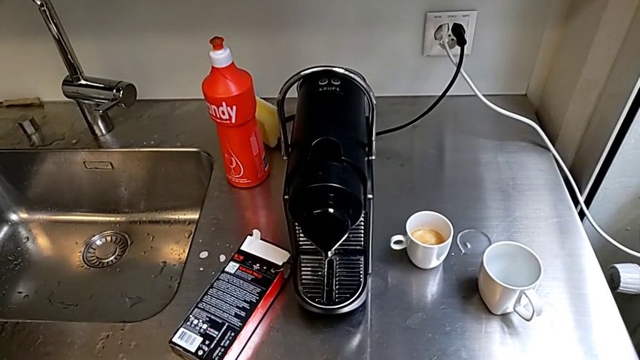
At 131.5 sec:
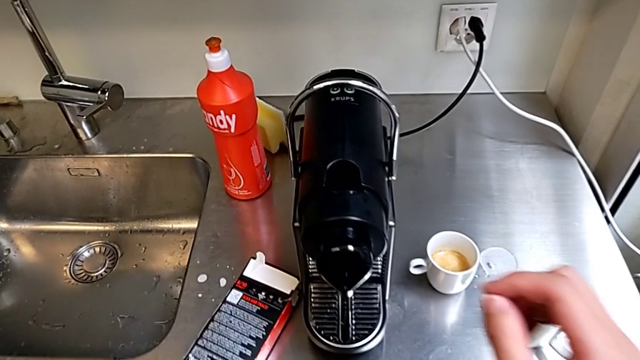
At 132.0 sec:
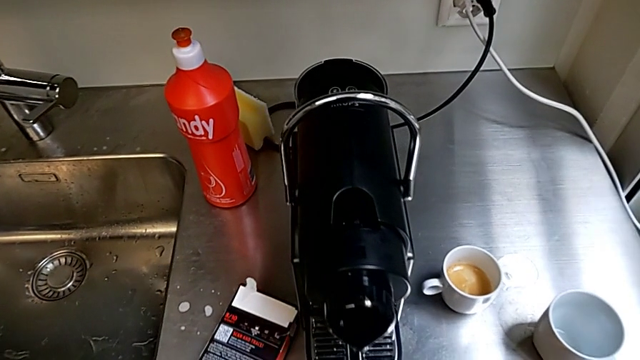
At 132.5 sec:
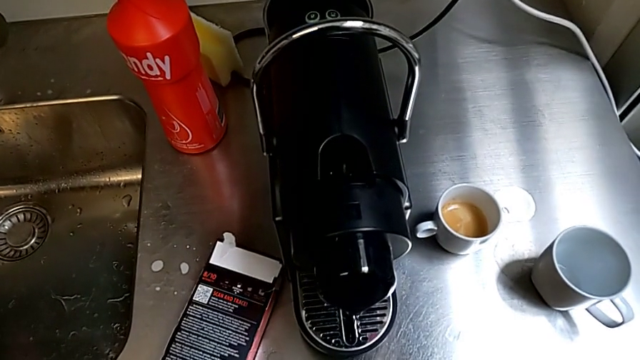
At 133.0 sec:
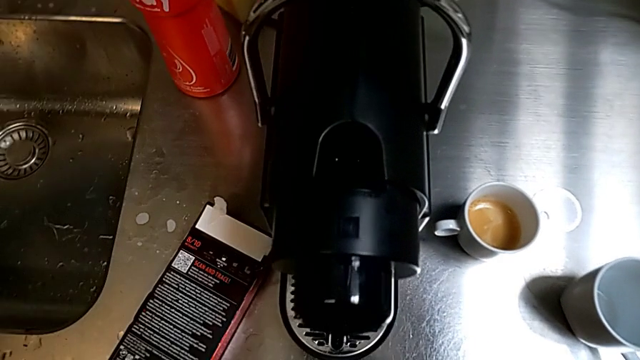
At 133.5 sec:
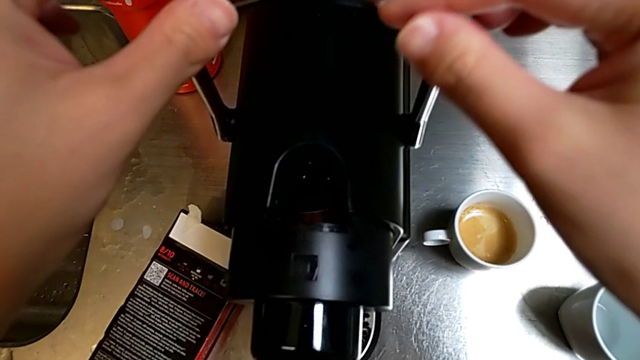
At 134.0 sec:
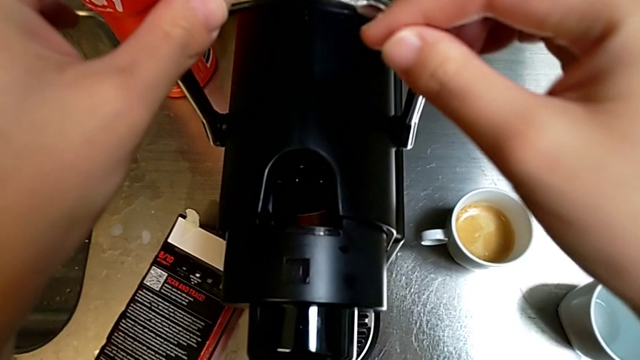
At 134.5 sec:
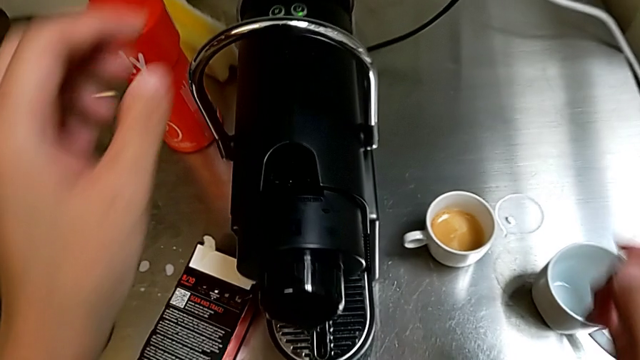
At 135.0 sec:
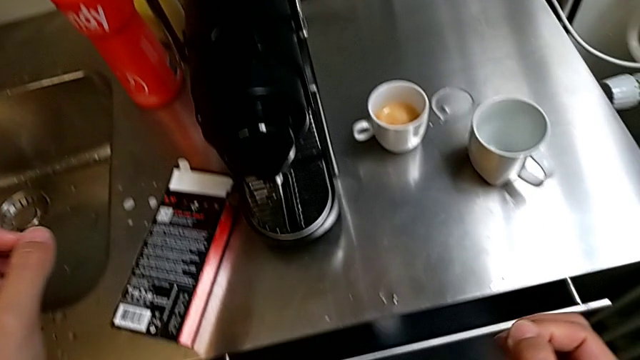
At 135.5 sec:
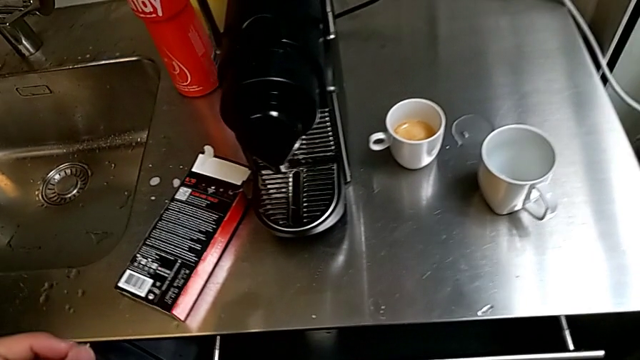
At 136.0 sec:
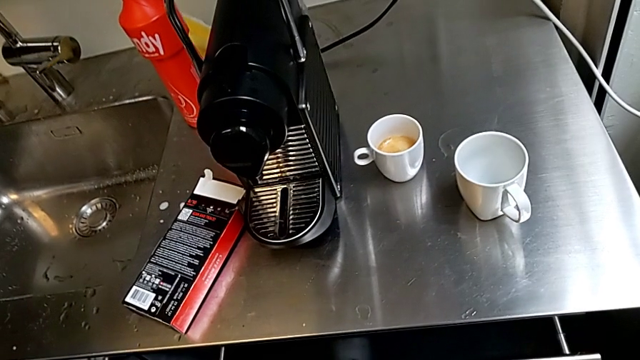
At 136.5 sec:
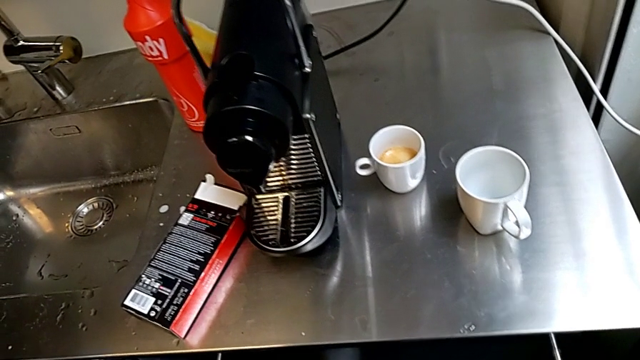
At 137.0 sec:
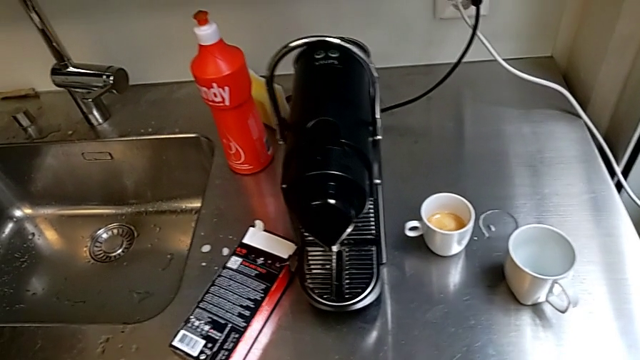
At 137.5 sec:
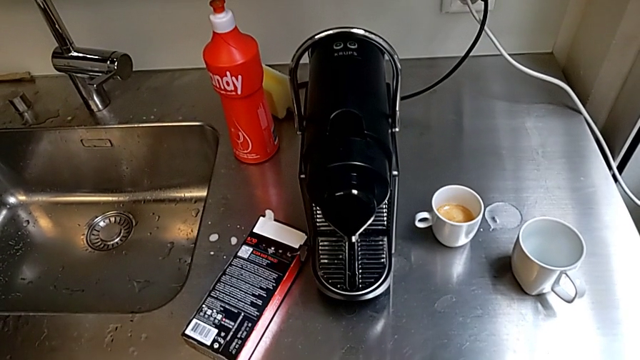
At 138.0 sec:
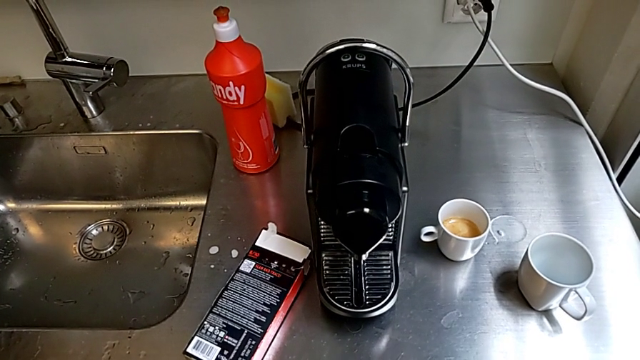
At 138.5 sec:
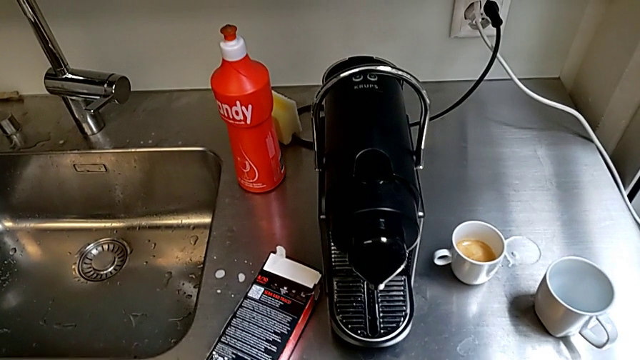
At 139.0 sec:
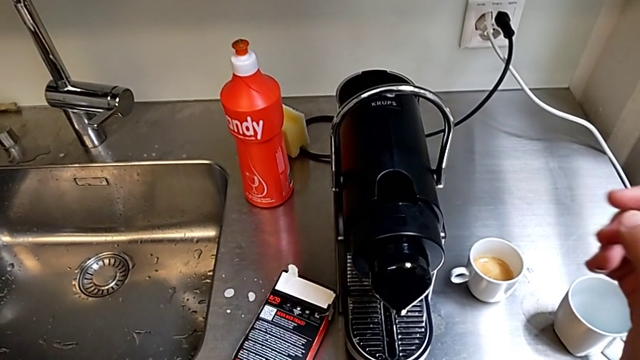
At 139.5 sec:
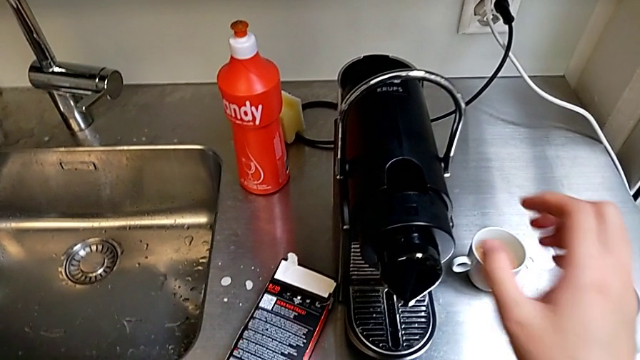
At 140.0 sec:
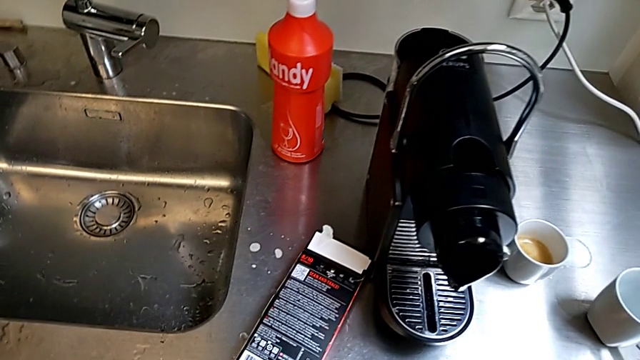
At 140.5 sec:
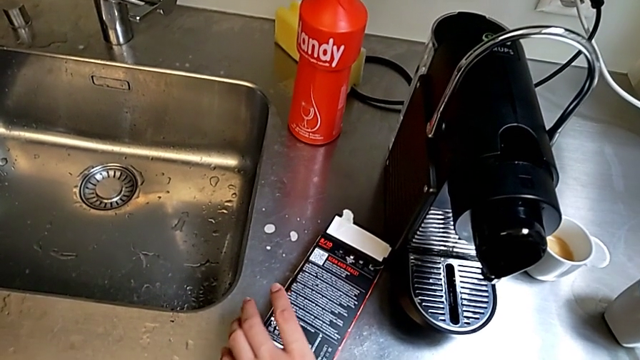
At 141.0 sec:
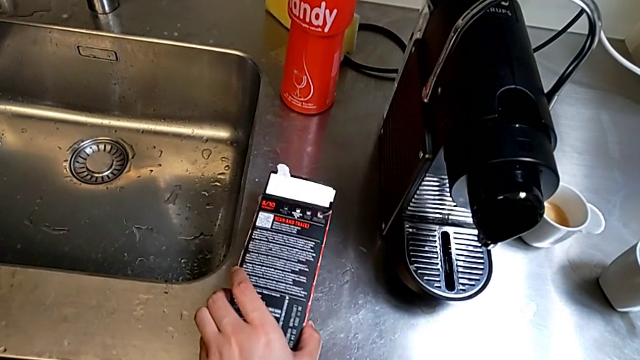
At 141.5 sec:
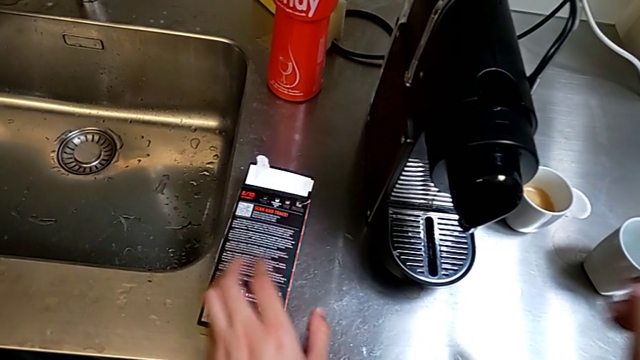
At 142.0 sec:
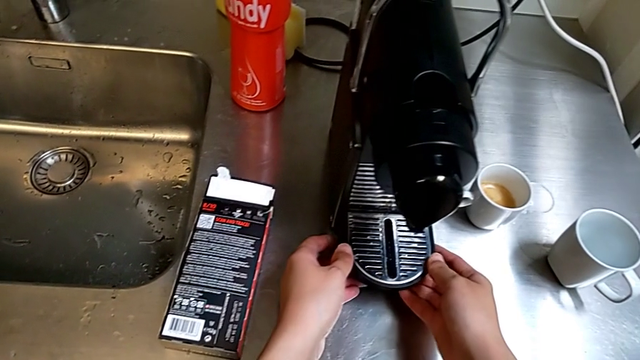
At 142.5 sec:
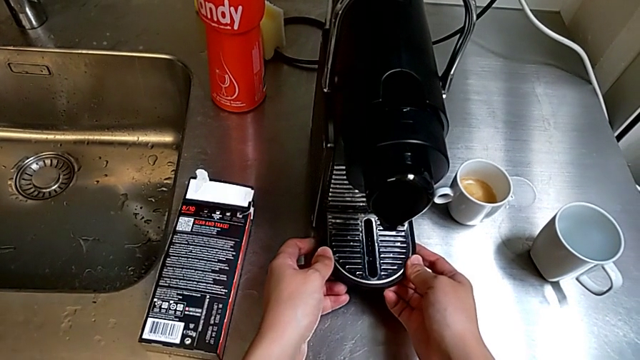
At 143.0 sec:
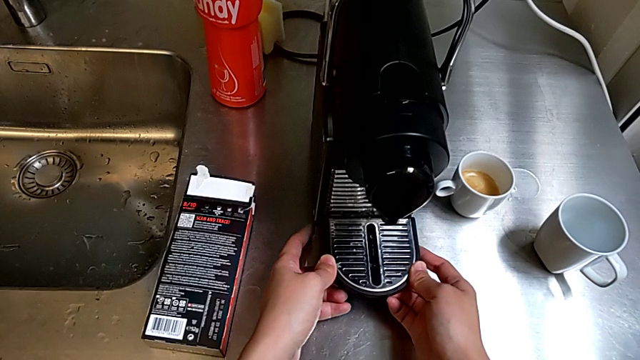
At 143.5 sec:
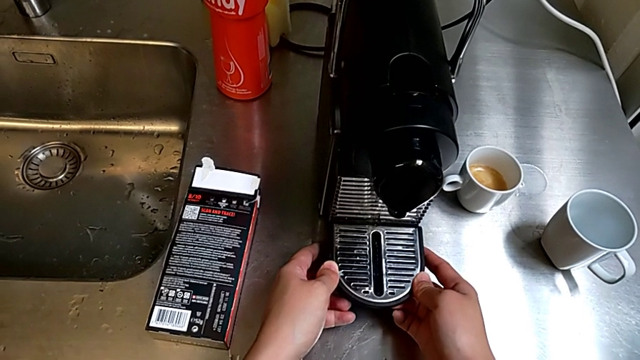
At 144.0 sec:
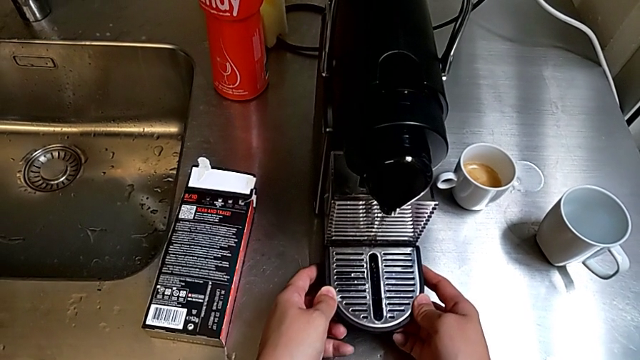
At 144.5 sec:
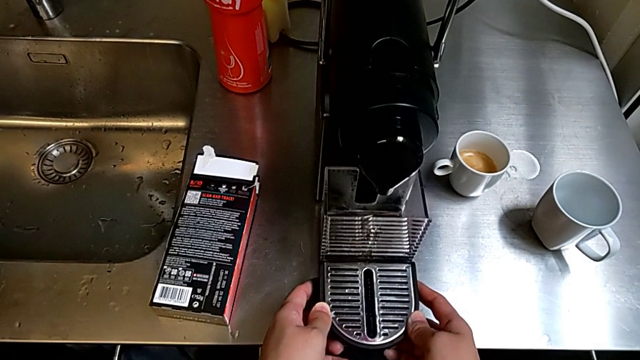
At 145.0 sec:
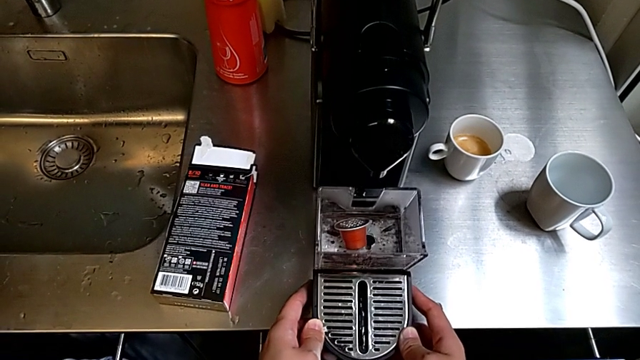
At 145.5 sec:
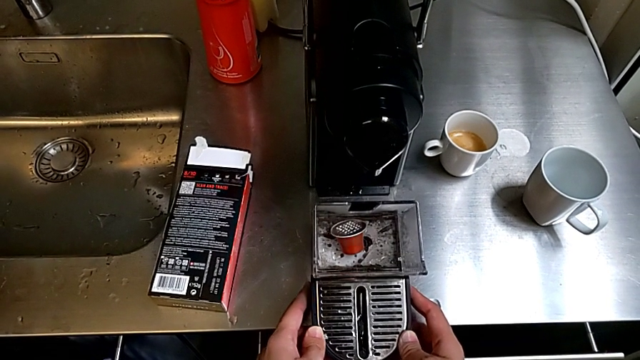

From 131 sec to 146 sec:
The camera wearer detaches the drip grid. They wrongly touch the capsule coffee machine, grab the coffee capsule, withdraw the capsule container down and disassemble it.

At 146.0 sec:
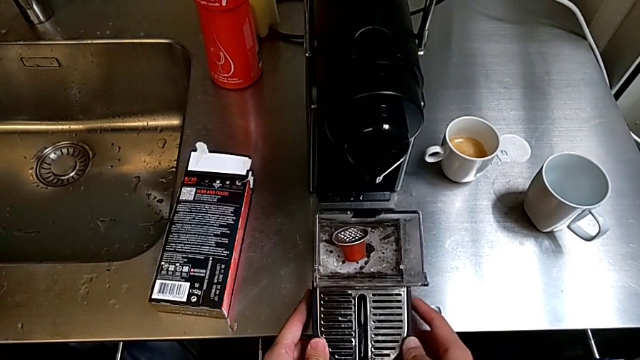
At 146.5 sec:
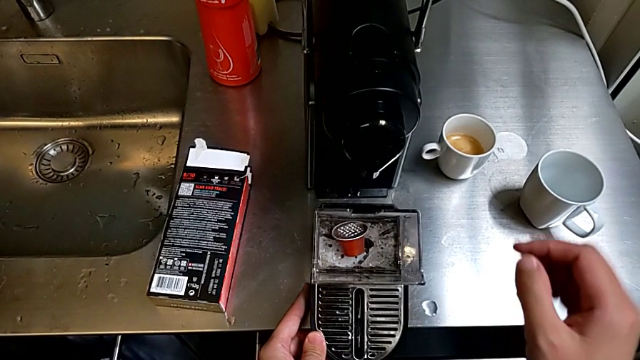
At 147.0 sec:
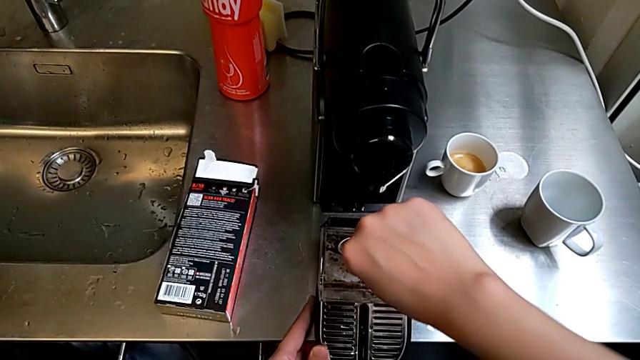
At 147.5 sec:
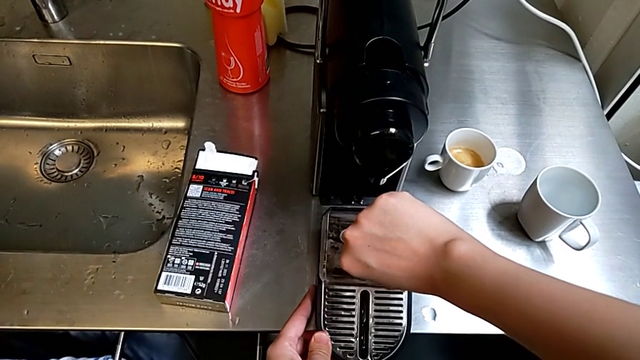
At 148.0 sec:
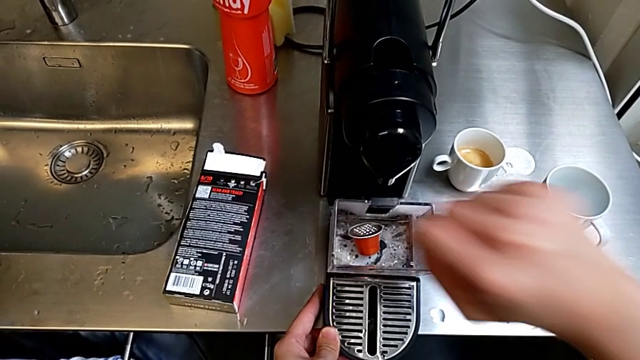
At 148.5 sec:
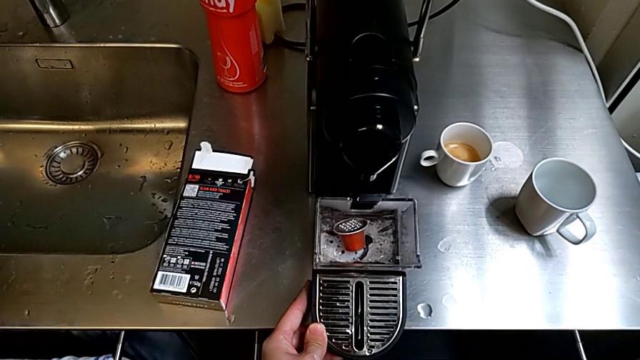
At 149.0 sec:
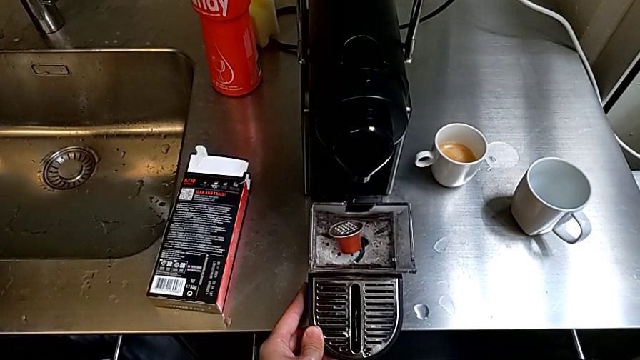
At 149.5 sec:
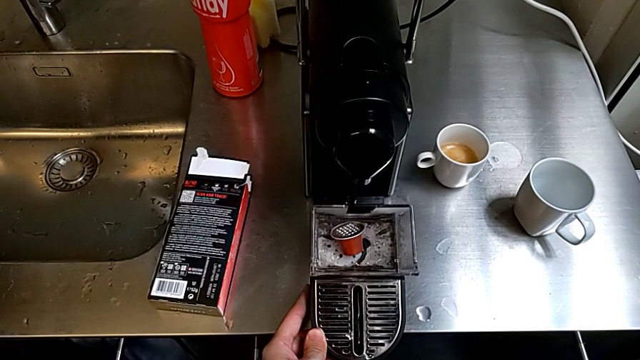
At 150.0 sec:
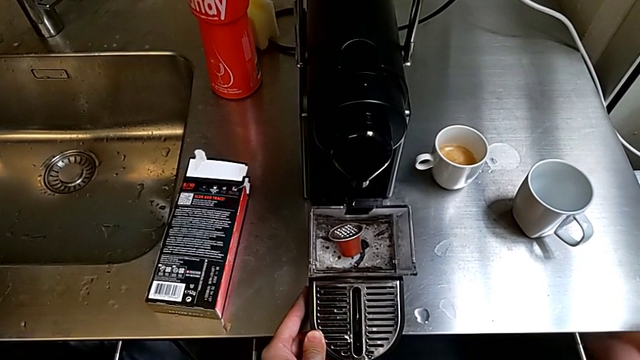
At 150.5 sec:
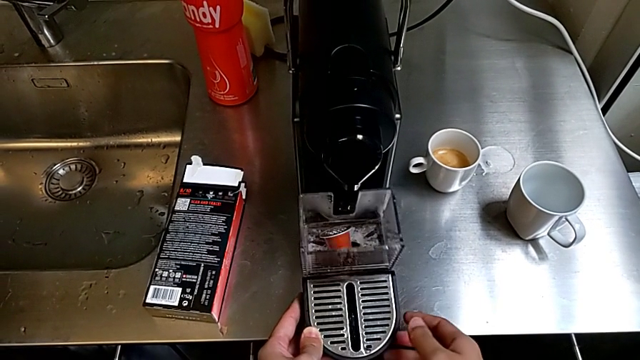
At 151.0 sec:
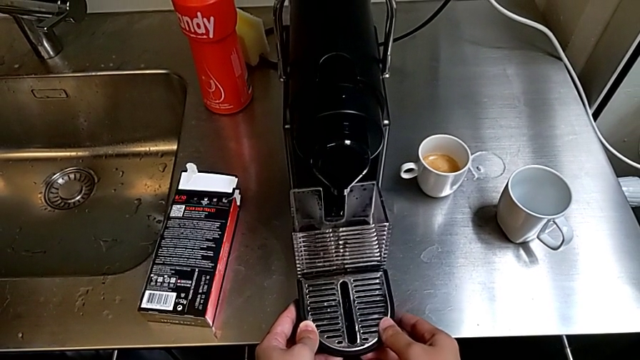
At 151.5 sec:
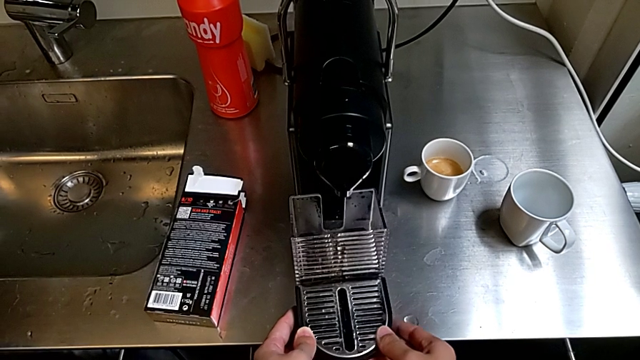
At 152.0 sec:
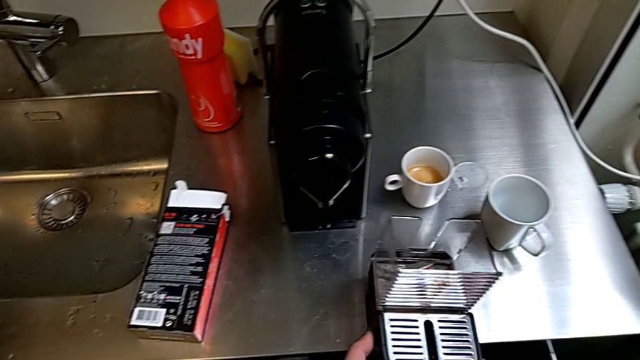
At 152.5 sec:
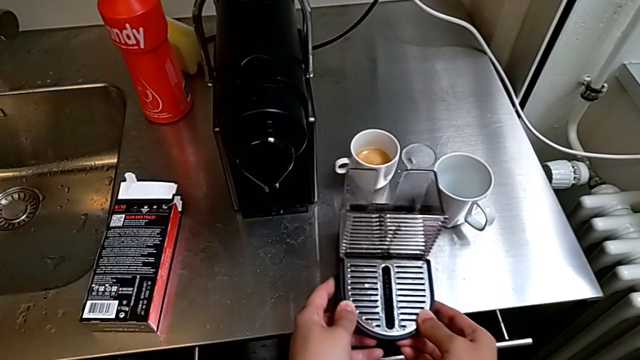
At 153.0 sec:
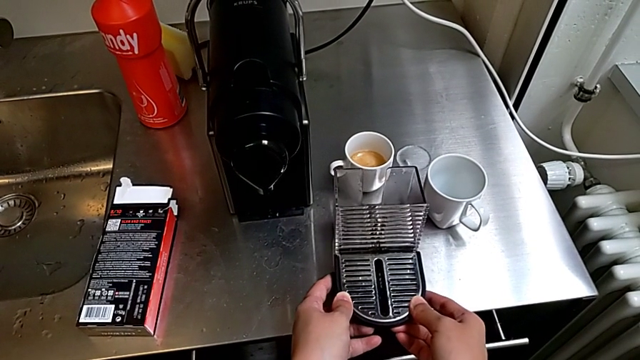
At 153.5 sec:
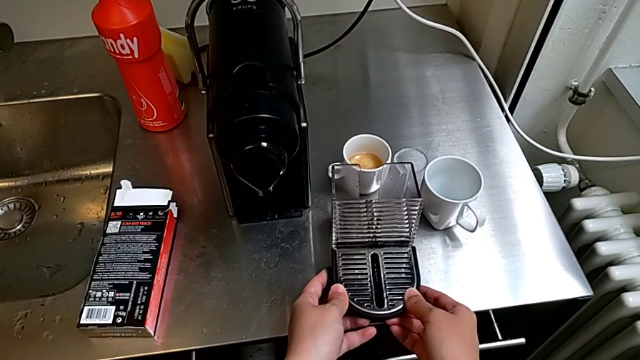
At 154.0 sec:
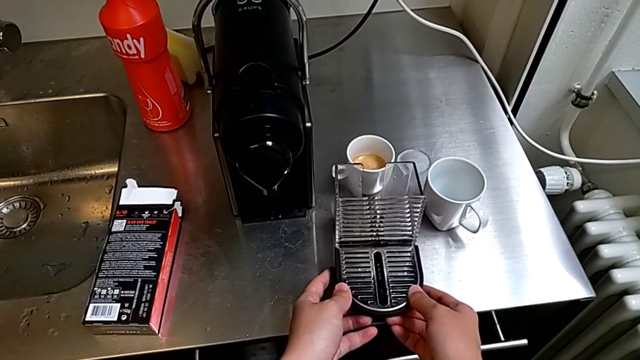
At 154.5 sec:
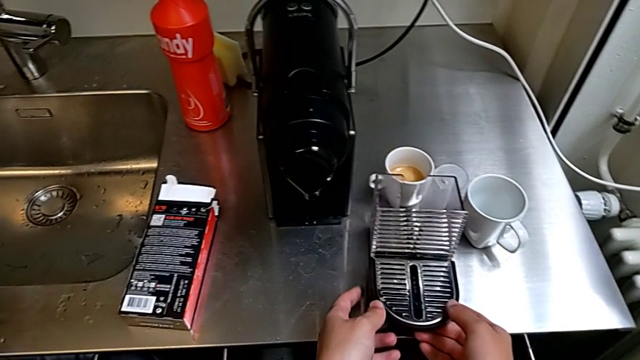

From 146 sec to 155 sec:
The camera wearer is emptying the capsule container. They grab the coffee capsule, inspect the capsule container, place it and place the drip tray.
